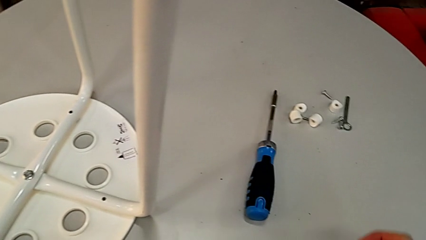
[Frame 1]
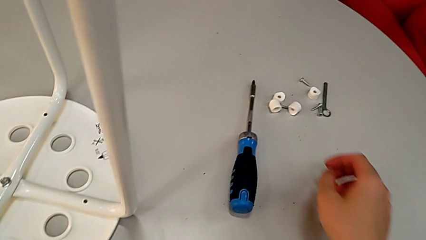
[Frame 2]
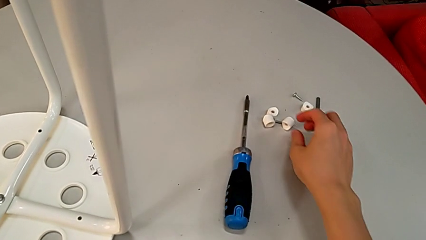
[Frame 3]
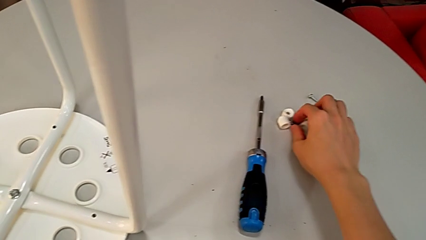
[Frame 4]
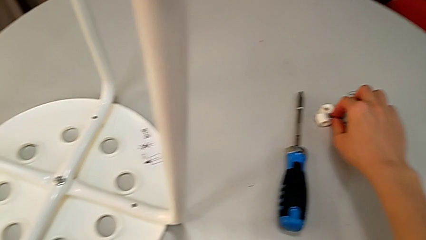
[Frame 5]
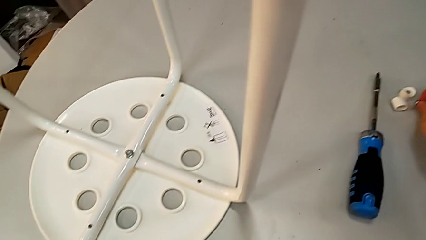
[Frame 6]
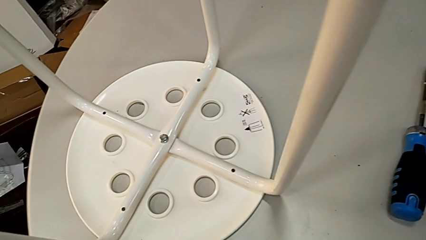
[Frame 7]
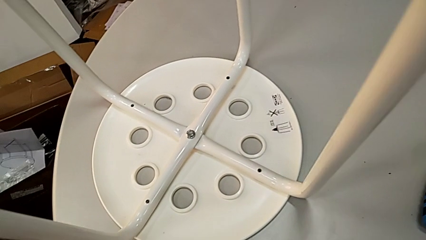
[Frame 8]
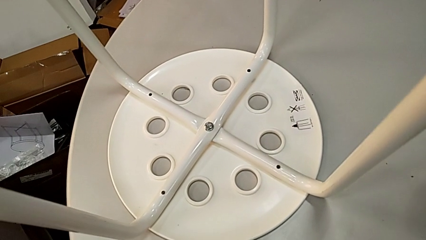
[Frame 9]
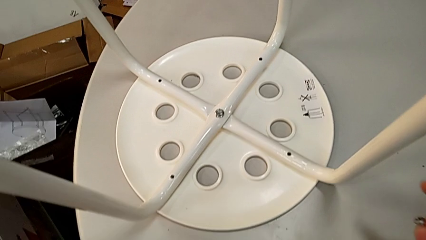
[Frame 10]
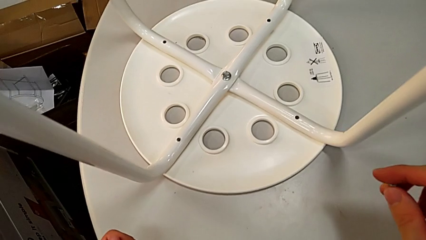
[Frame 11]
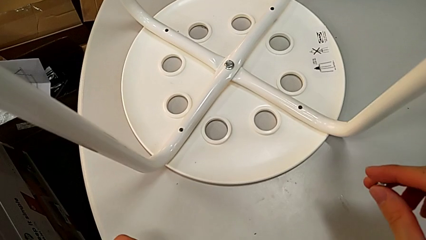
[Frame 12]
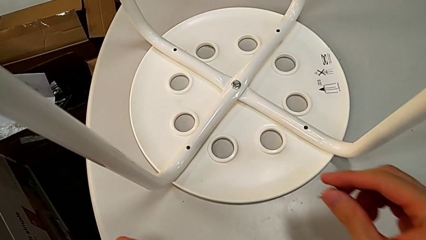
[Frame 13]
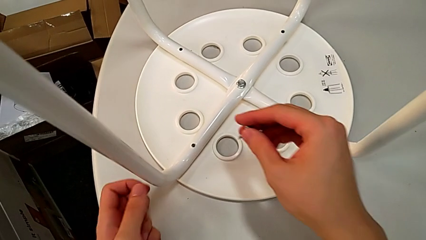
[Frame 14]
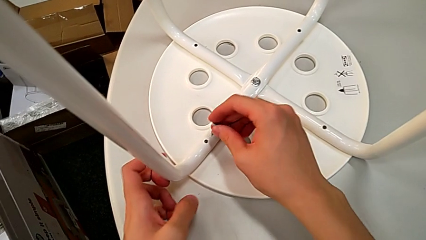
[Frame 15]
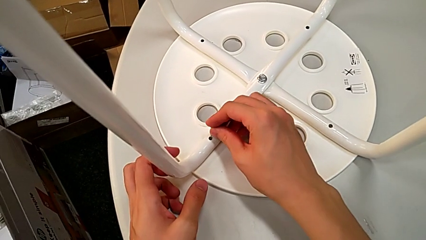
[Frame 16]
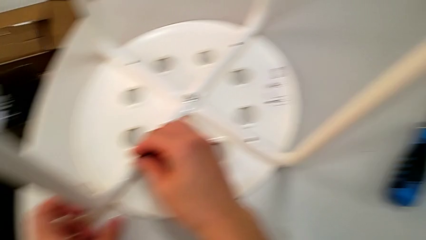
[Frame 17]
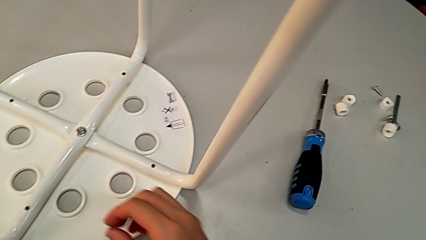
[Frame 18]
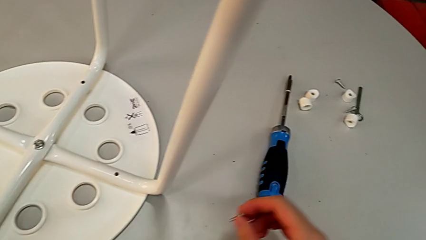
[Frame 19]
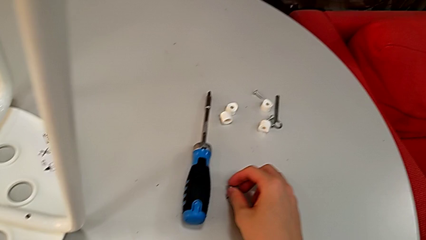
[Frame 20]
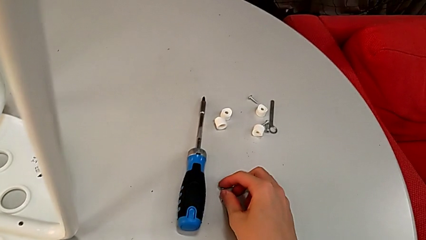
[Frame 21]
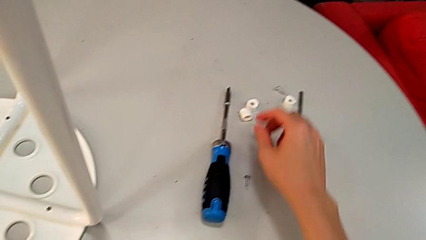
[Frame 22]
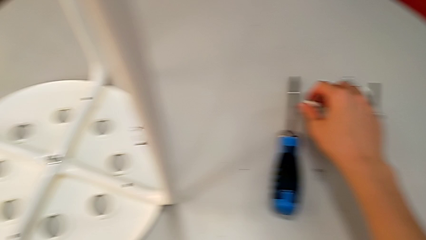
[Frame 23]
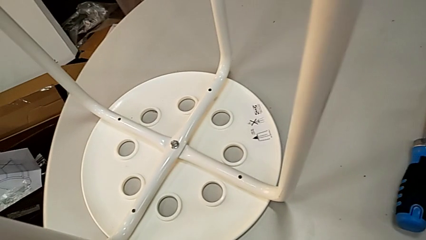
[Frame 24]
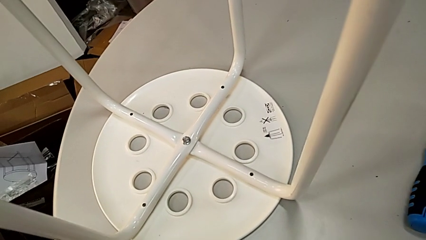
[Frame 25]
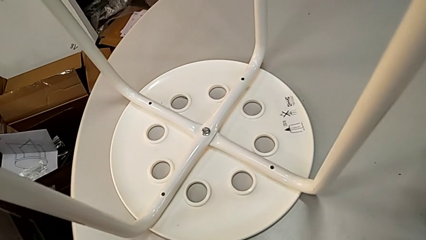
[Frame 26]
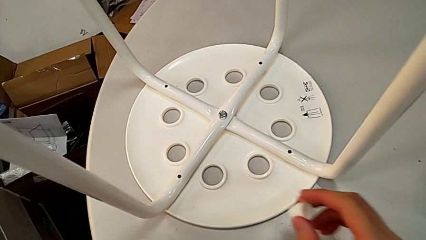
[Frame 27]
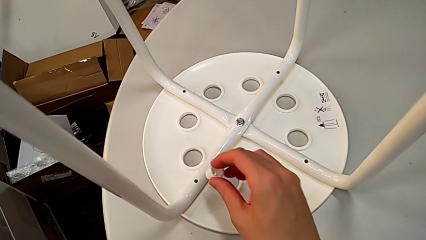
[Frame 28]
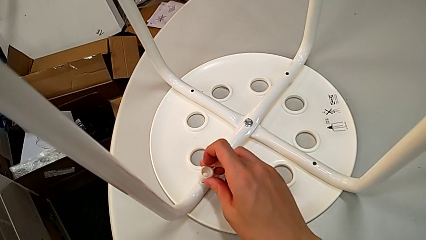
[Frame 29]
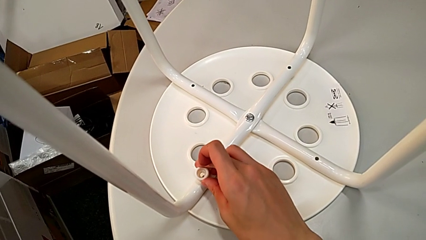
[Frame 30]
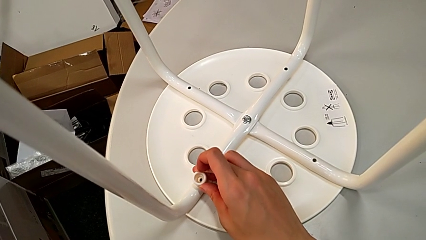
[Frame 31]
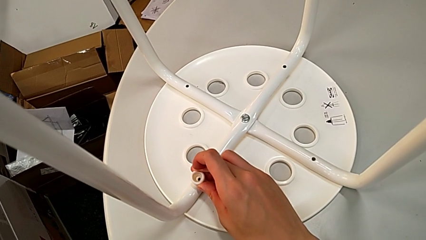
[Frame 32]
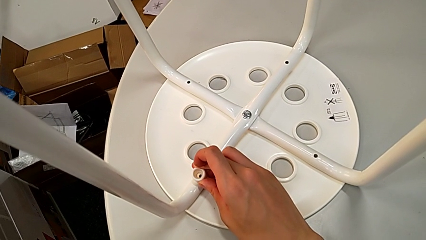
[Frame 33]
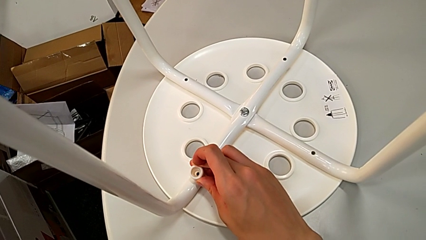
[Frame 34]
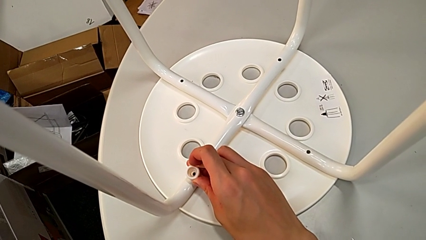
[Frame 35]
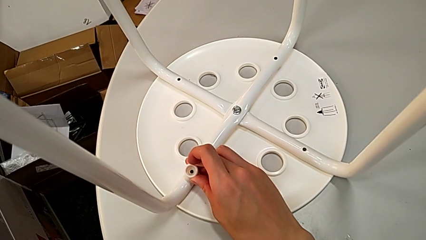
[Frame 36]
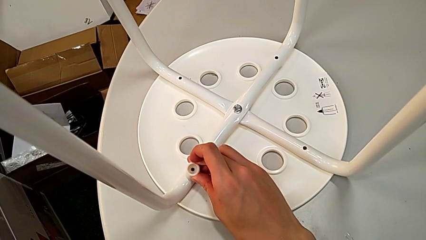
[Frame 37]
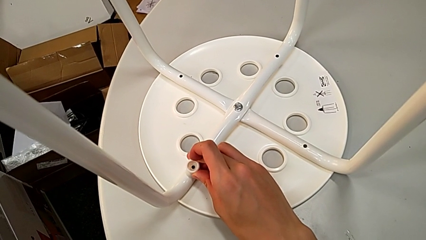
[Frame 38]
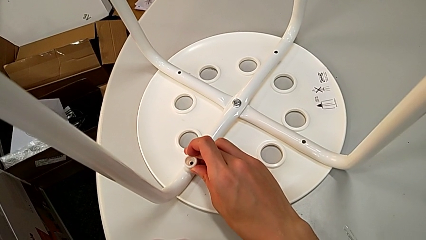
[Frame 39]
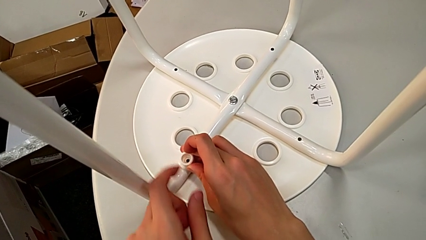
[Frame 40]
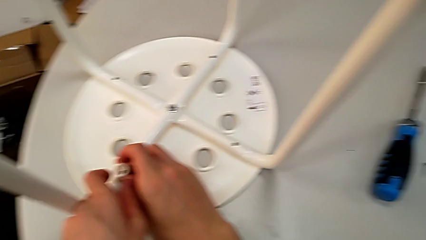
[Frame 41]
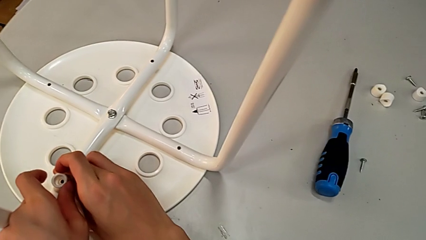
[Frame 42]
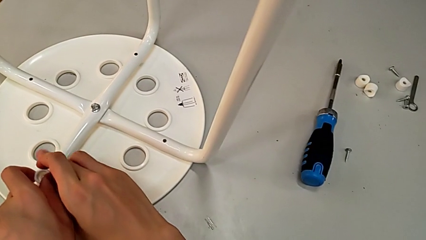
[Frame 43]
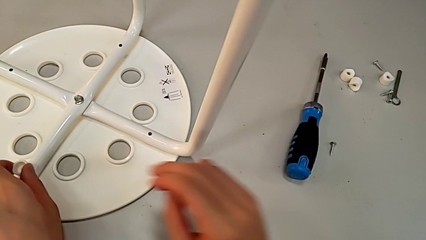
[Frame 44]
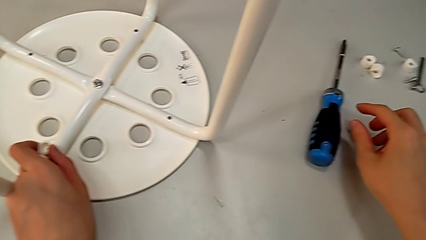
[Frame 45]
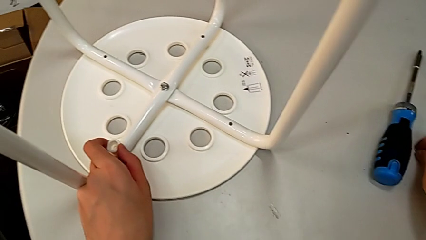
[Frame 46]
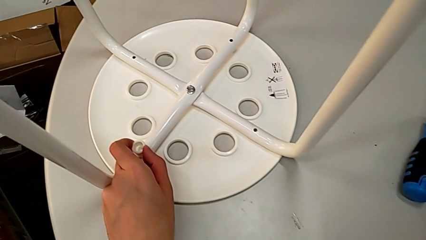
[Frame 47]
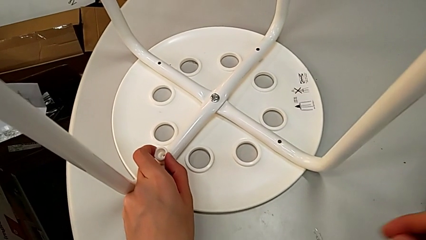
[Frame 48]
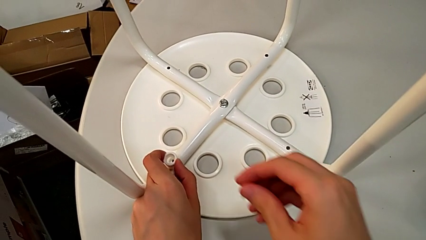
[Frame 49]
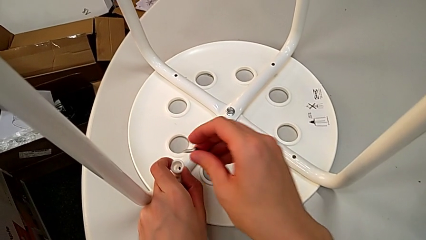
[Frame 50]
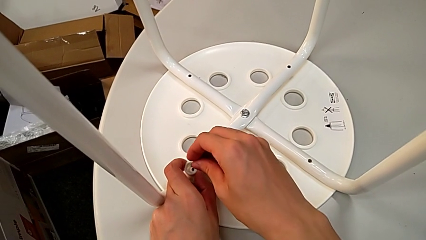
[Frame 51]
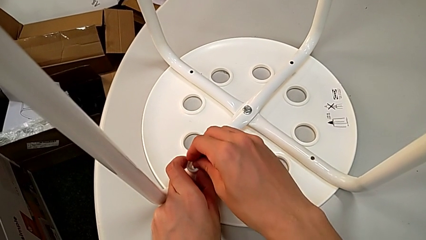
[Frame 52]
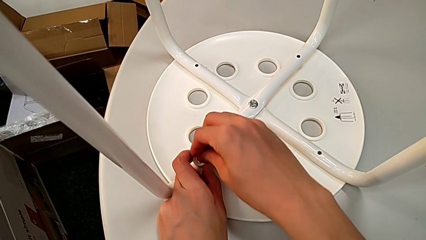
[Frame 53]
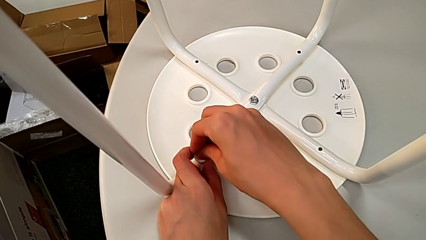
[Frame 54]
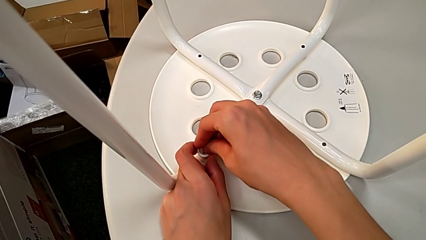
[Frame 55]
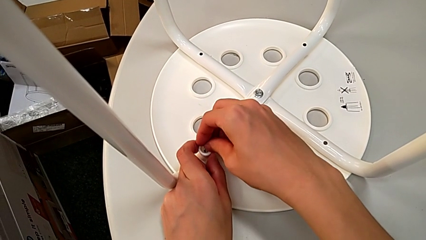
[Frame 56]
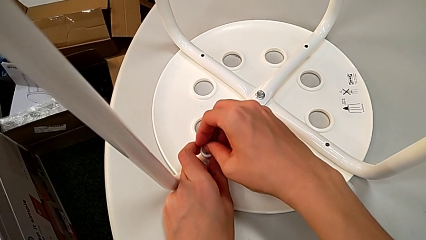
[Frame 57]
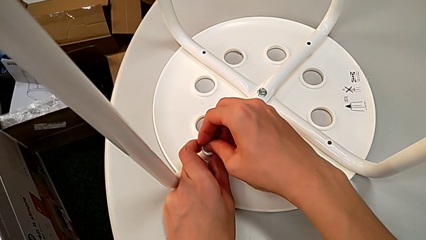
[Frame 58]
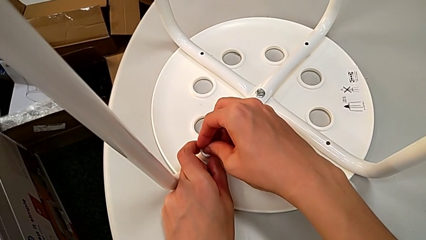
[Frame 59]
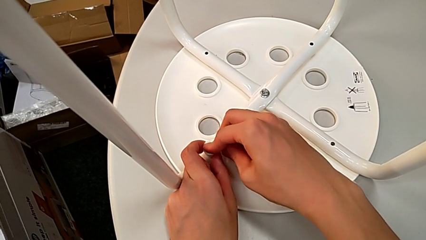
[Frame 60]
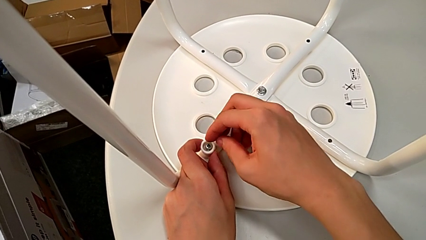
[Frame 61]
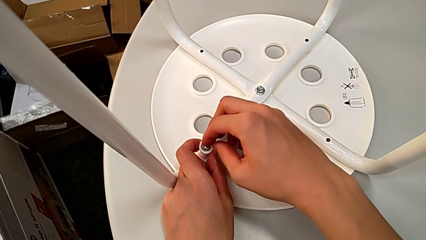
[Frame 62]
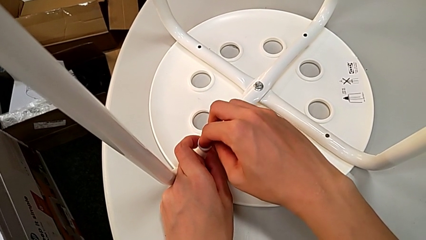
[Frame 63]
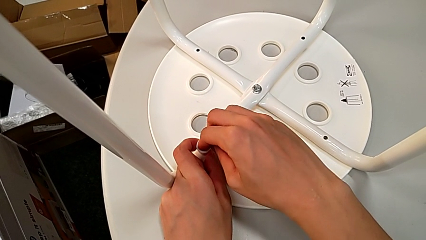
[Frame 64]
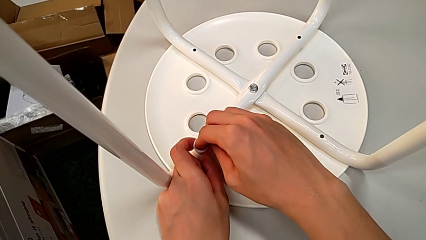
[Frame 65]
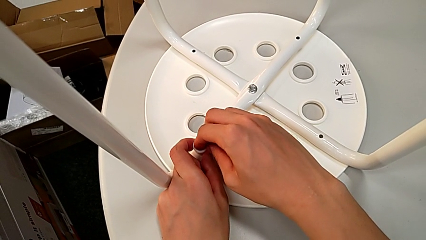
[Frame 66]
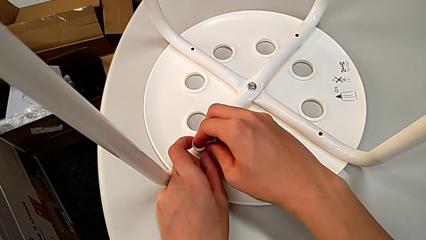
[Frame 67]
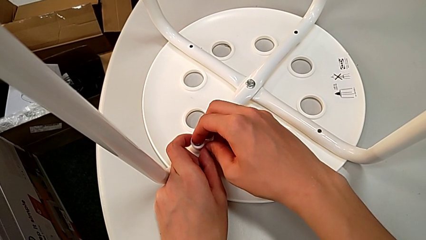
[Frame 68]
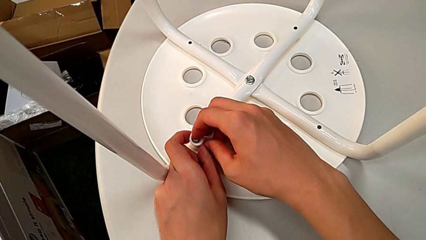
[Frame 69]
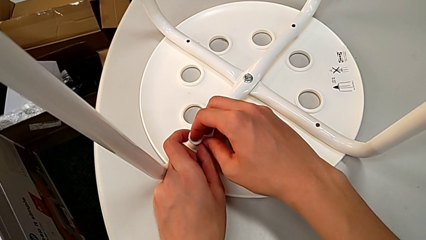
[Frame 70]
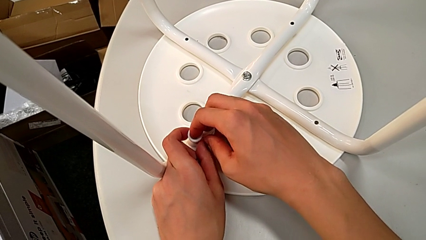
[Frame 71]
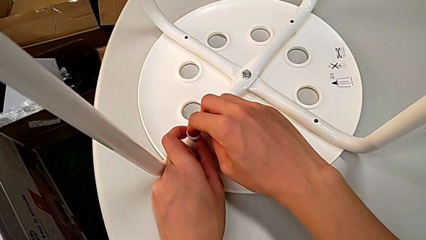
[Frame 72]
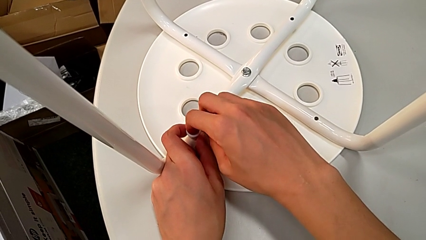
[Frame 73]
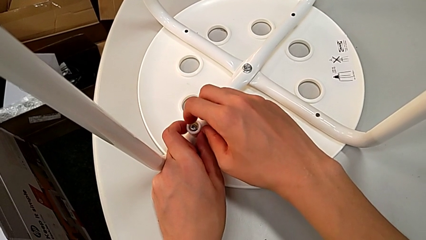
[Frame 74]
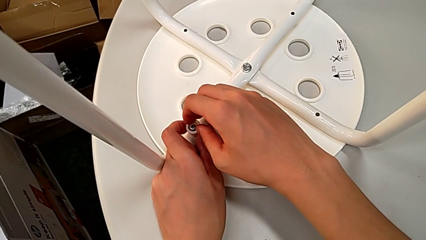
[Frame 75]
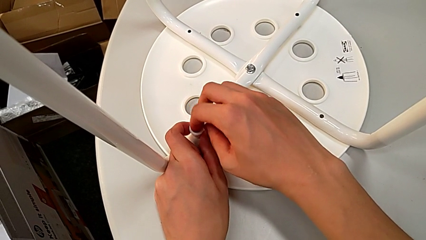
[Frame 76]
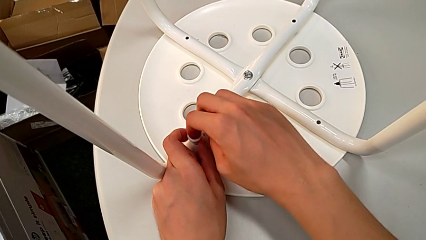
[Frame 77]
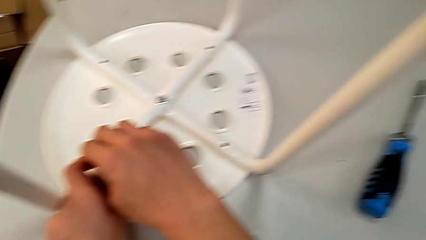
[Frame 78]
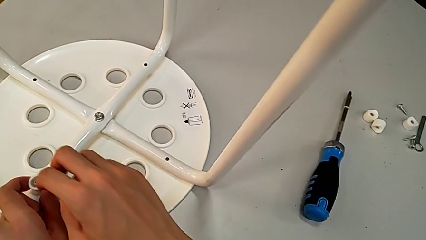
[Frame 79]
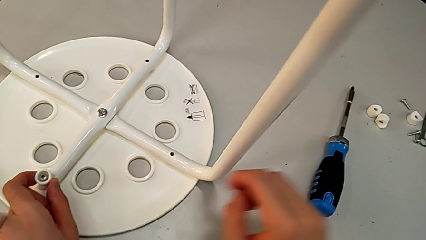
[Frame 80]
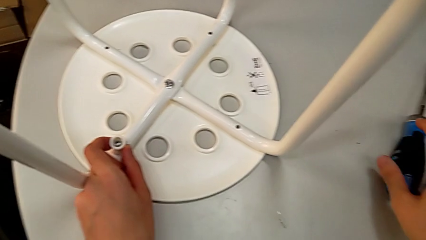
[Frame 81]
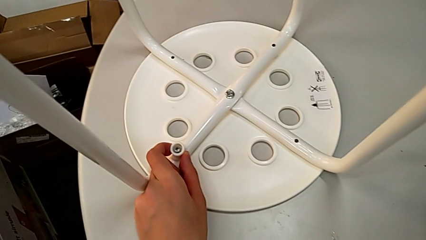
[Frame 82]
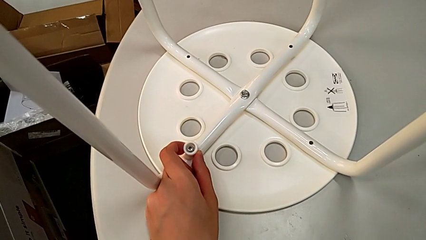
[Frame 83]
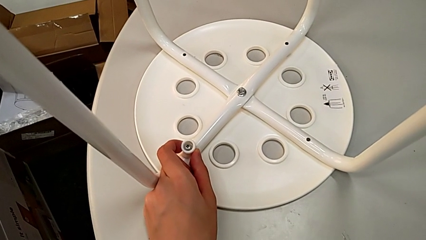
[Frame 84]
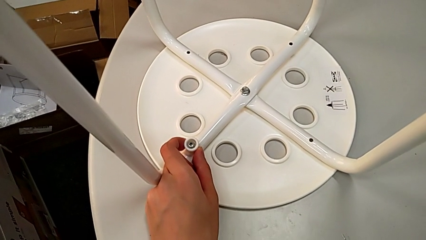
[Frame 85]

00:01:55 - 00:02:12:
The camera wearer is assembling the legs to the seat. They wrongly grab the screw and approach the leg, place the screw, grab the washer, approach the leg, place the washer with the right hand, grab it with the left hand, approach the screw, grab it with the right hand, insert it, approach the screwdriver and grab it.
